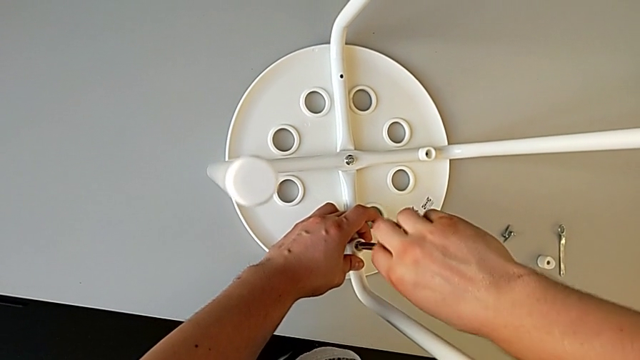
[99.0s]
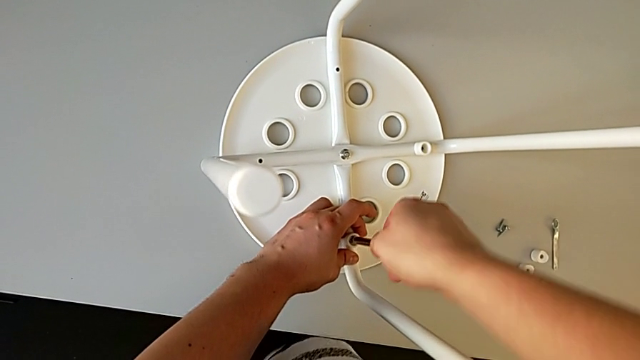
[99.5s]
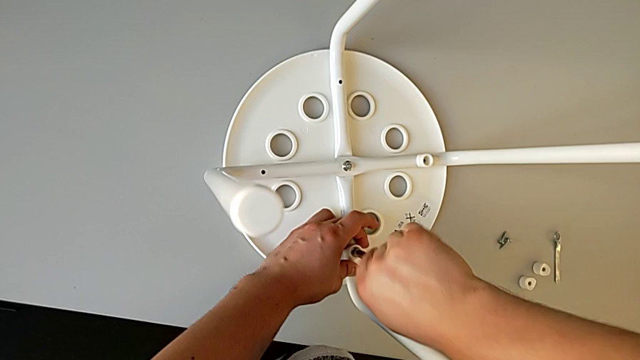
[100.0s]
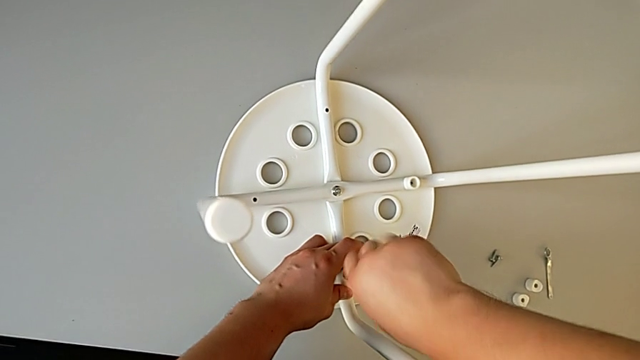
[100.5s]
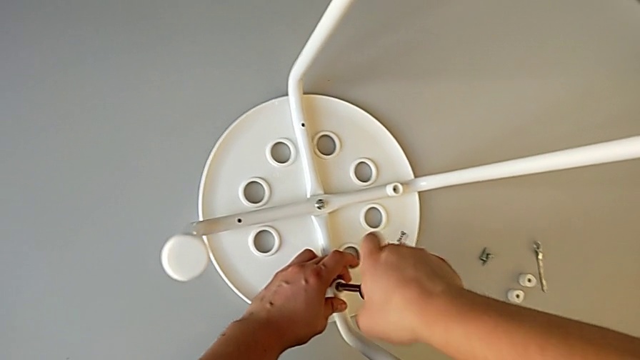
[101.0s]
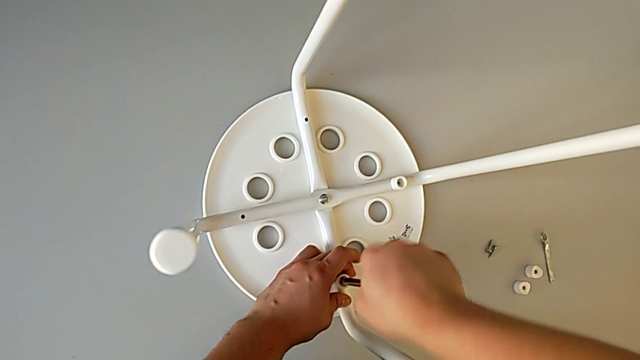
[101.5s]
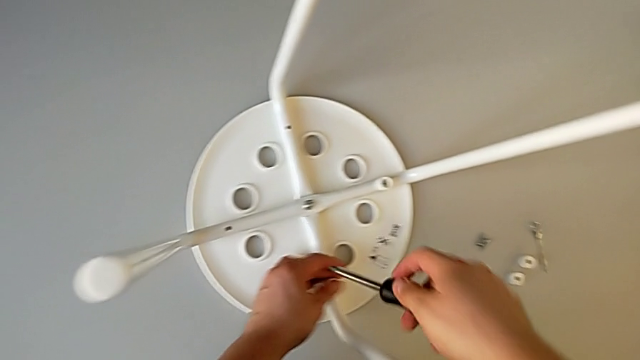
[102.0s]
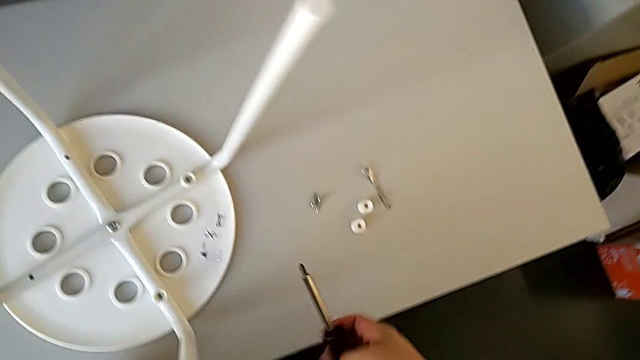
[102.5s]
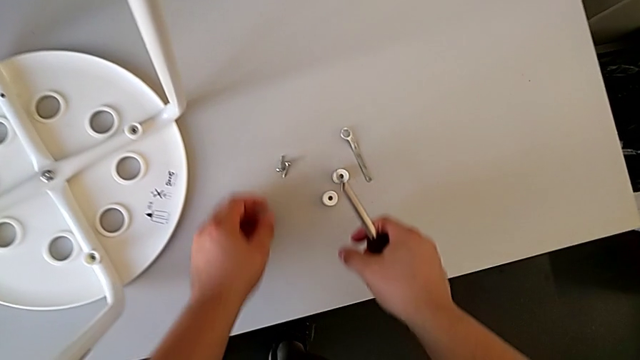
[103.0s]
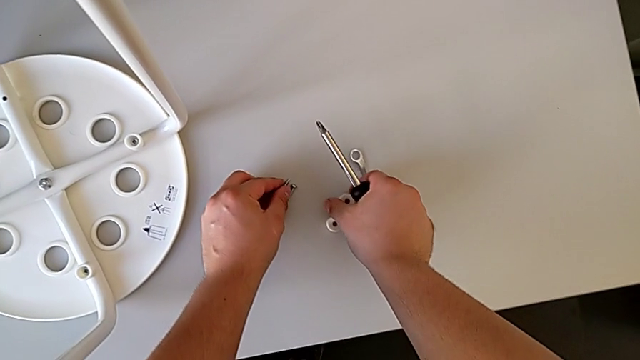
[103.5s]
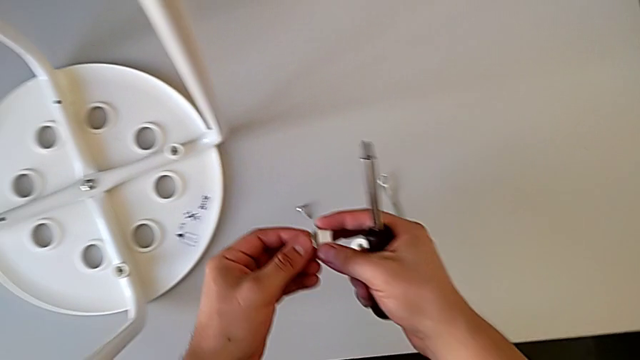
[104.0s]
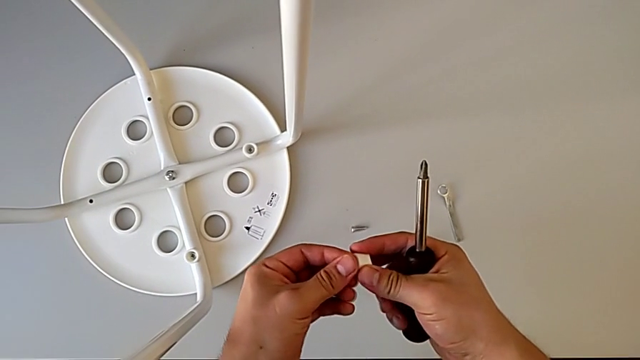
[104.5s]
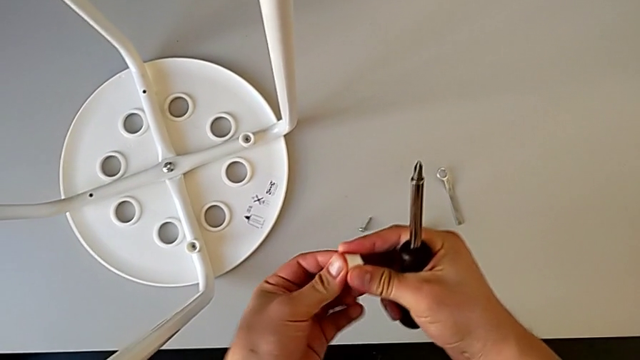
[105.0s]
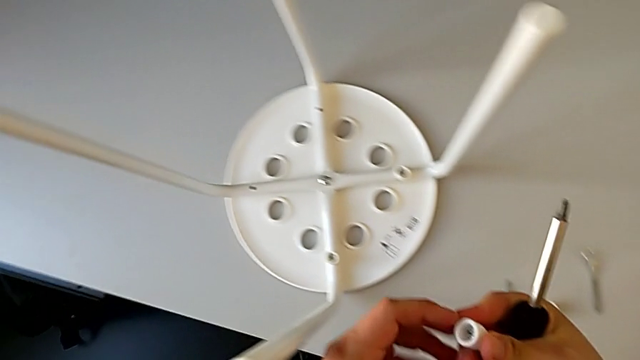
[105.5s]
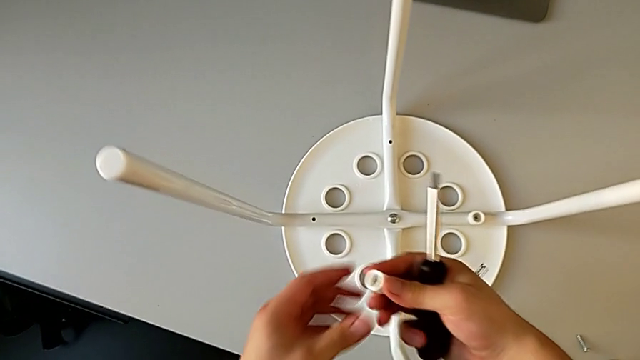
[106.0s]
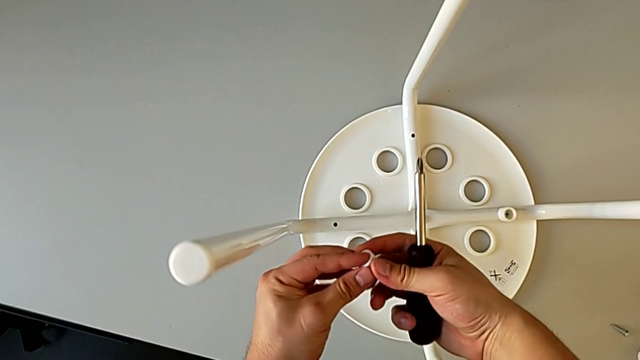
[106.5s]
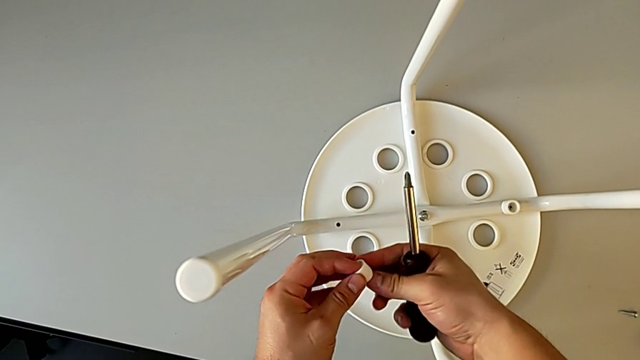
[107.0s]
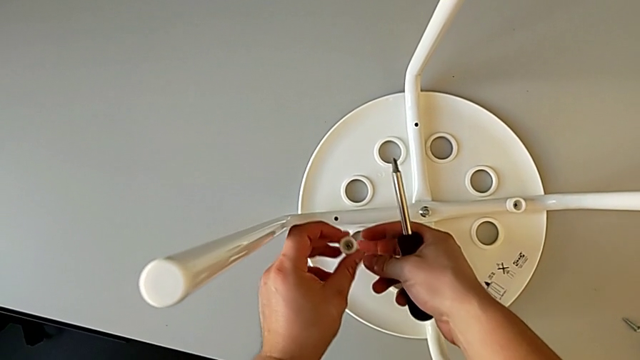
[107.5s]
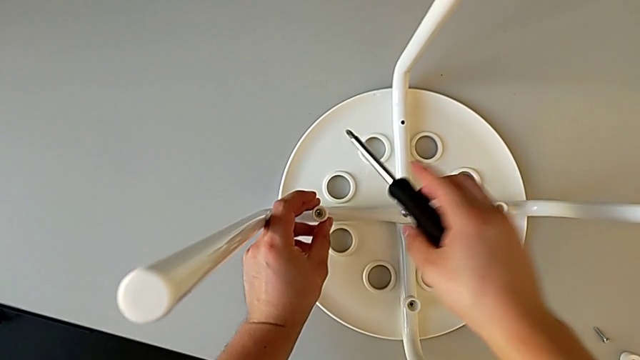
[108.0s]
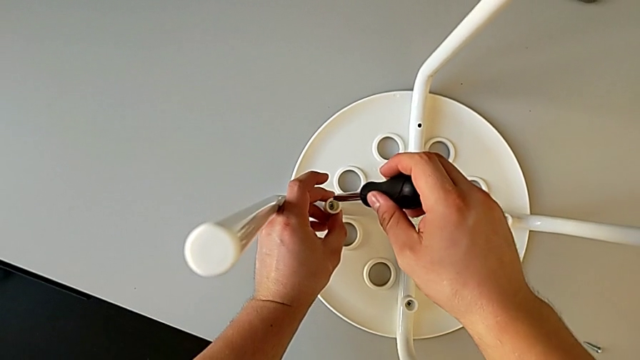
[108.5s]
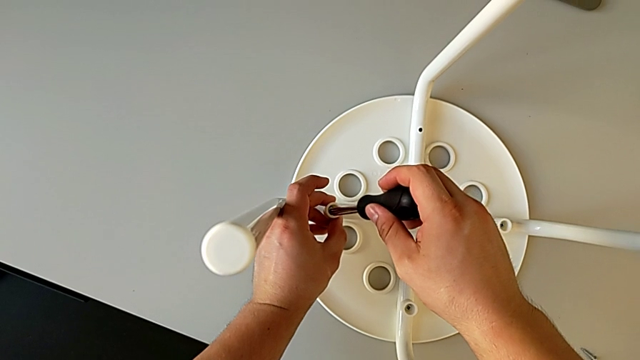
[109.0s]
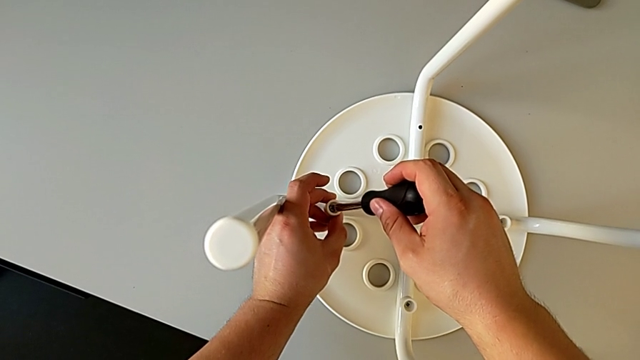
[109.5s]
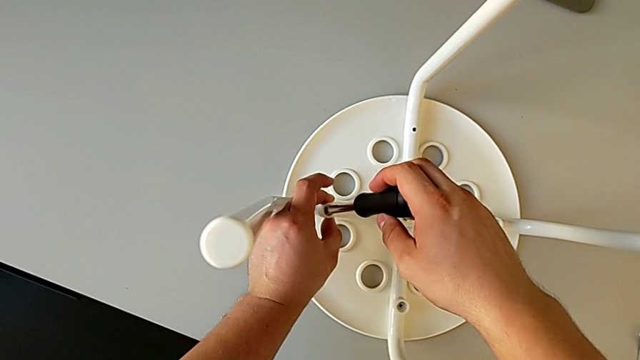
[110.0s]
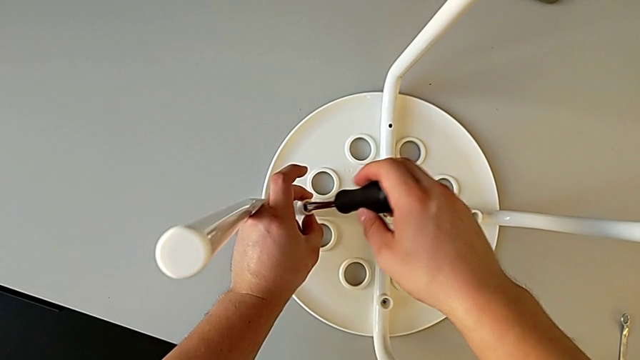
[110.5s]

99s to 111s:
The camera wearer is assembling the seat. They screw the screw, withdraw the screwdriver, grab the washer, grab the screw, insert it, insert the screwdriver and insert the screw.

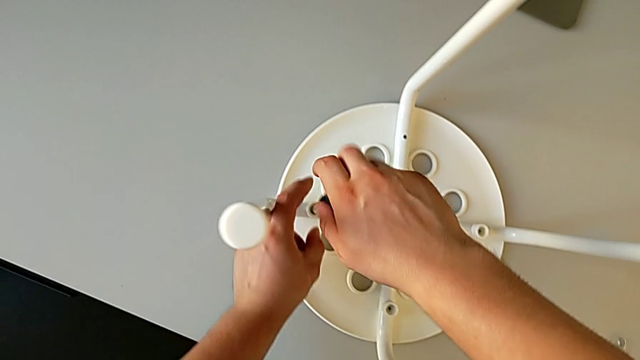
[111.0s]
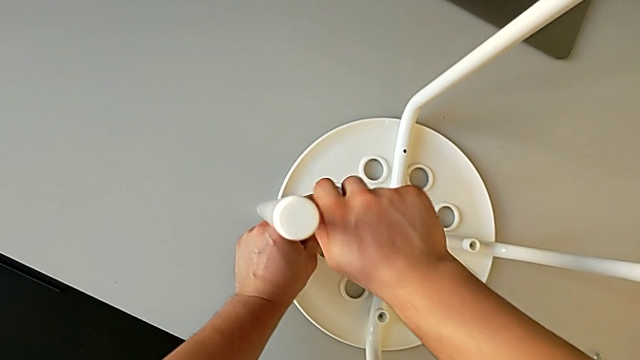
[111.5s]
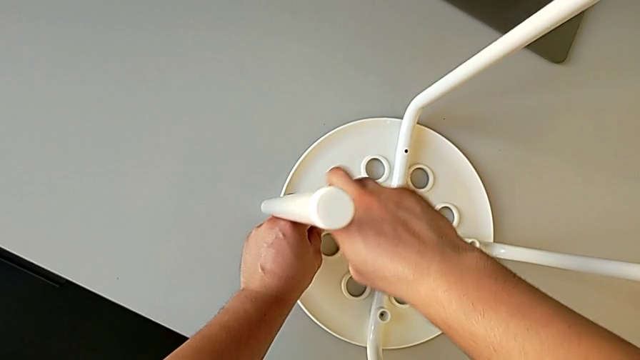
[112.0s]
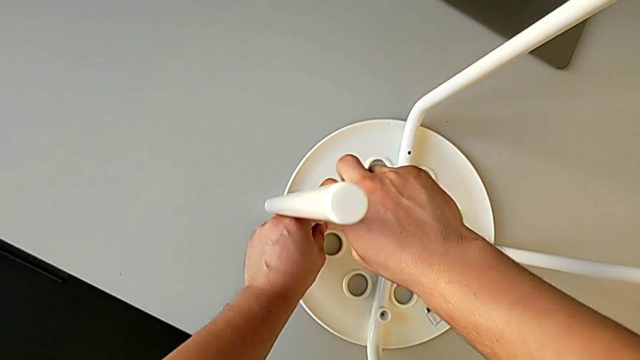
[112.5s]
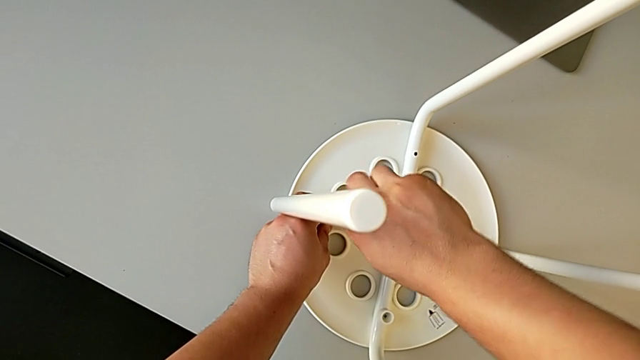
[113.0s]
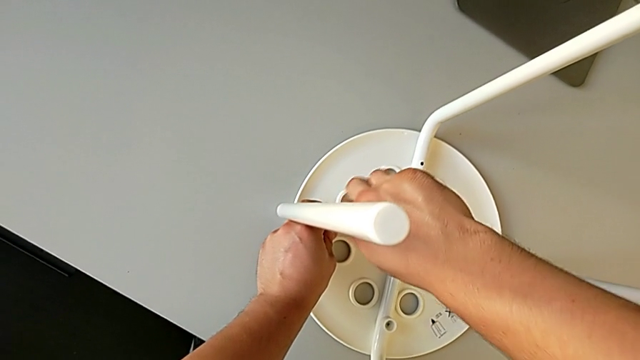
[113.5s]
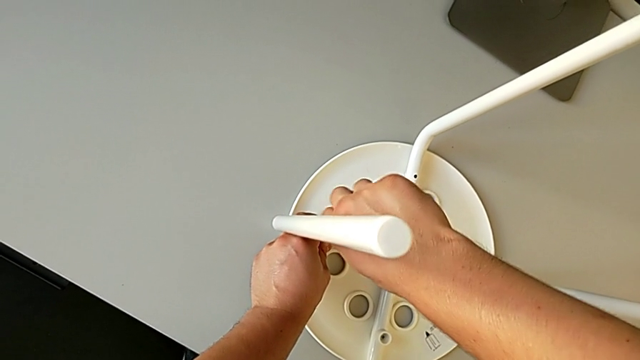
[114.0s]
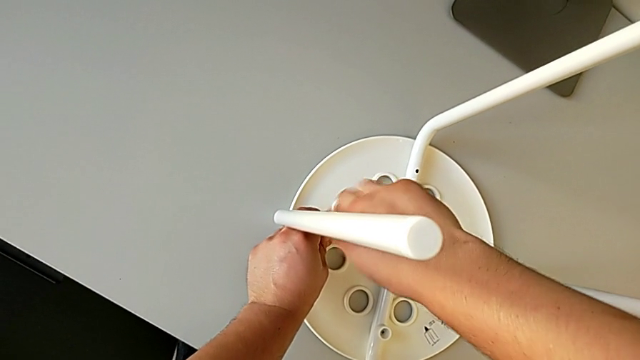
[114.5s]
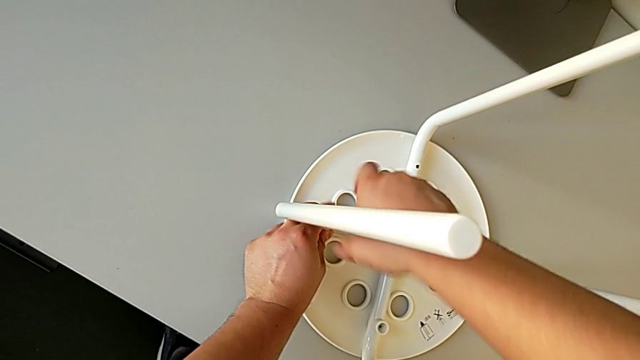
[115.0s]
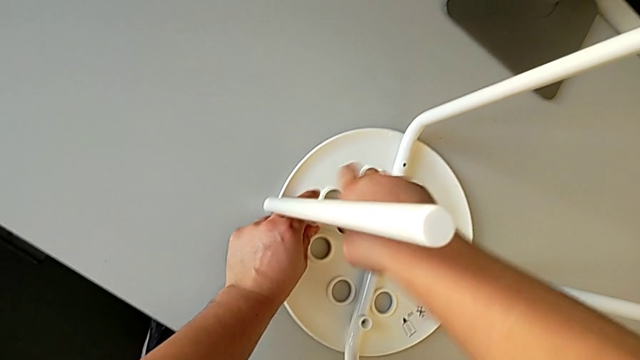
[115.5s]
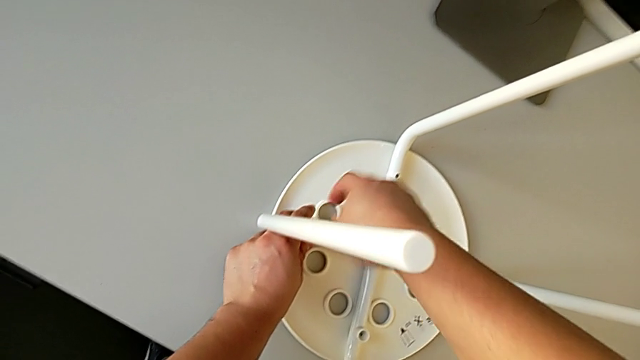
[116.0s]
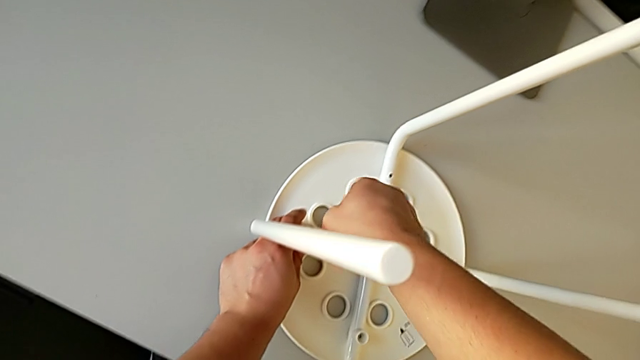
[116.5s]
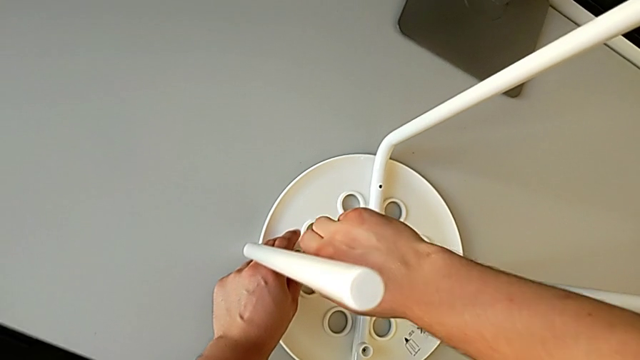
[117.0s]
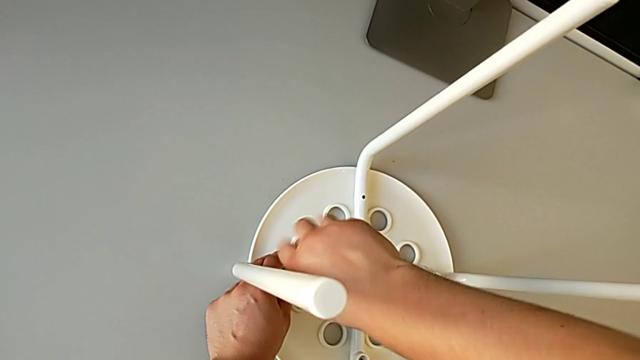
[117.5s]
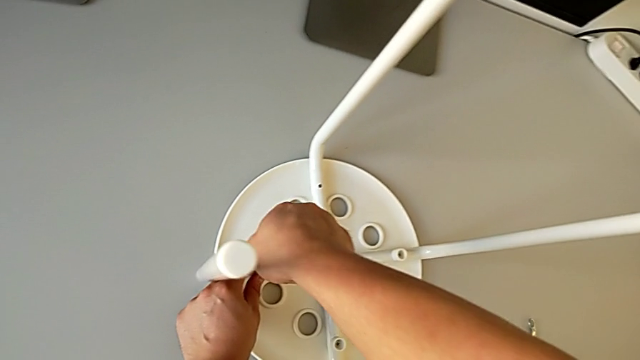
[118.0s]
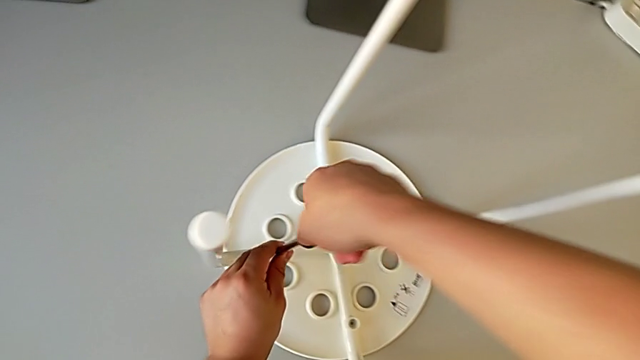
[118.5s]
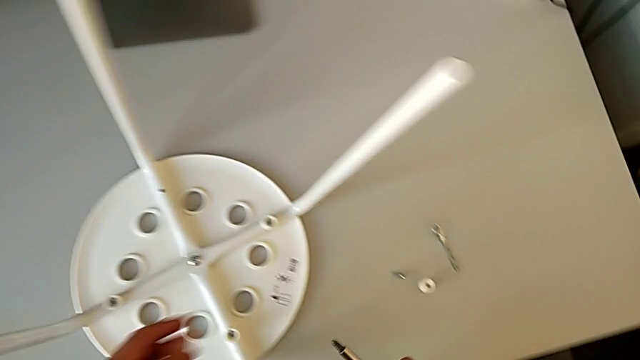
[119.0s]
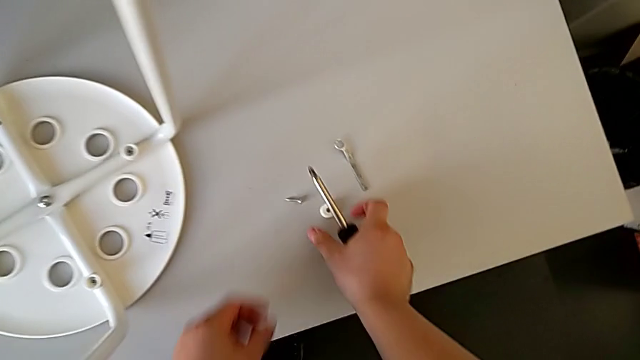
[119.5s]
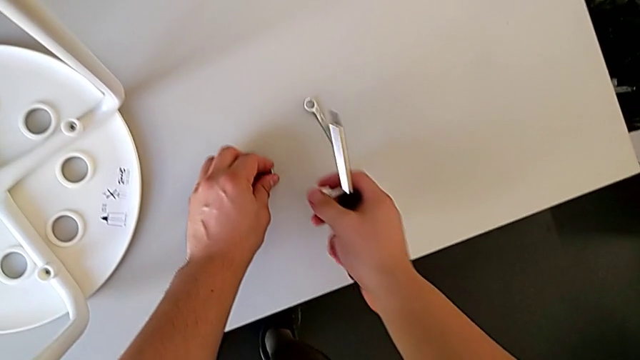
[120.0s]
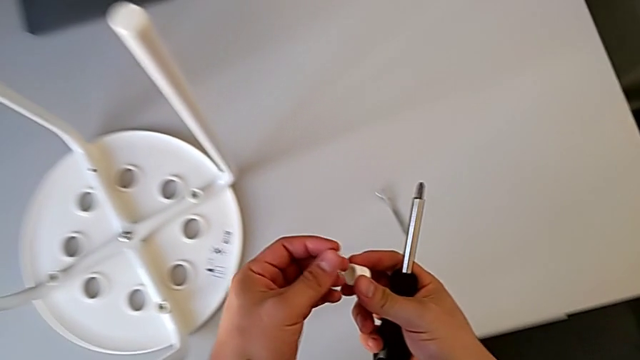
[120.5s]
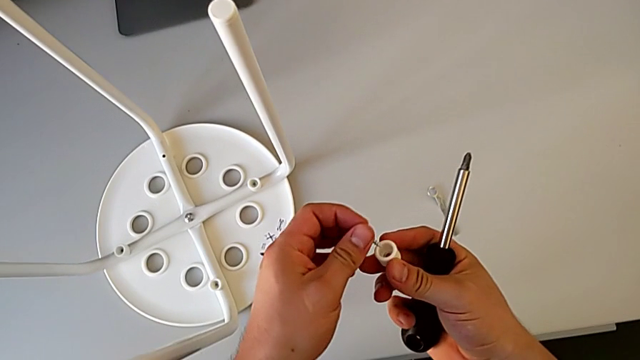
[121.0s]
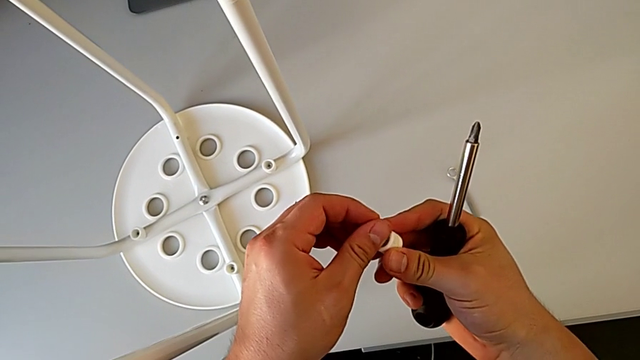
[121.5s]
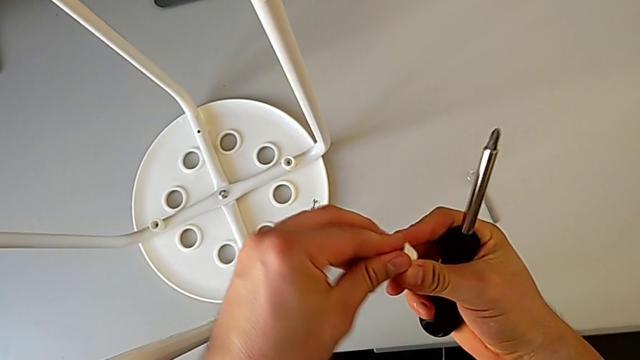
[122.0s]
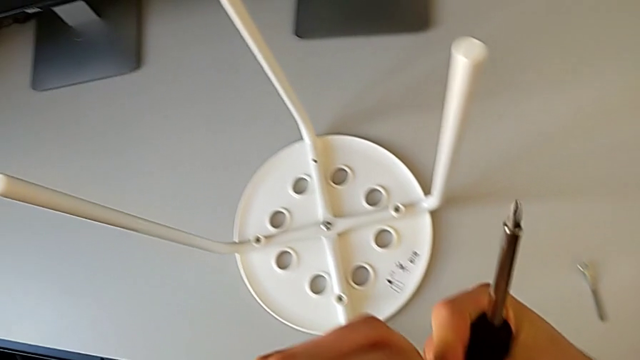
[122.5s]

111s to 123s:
The camera wearer is assembling the seat. They screw the screw, withdraw the screwdriver, grab the washer, grab the screw and align it.
